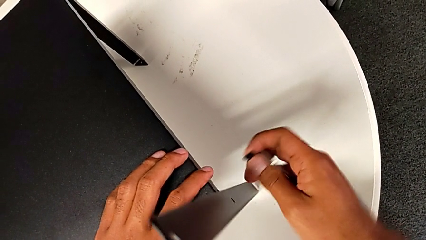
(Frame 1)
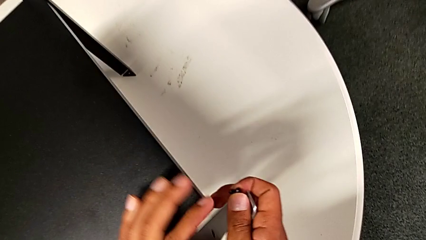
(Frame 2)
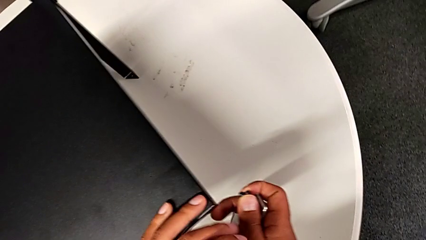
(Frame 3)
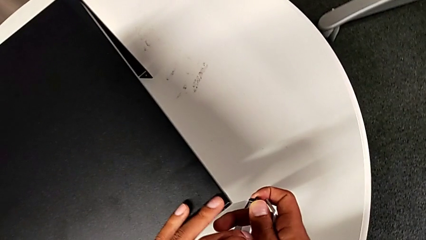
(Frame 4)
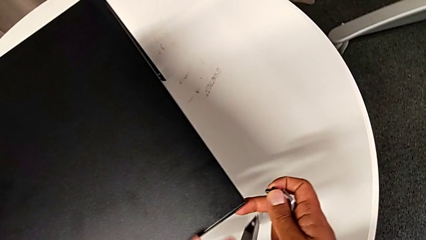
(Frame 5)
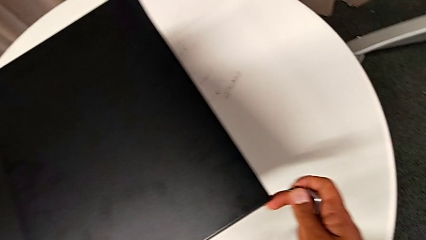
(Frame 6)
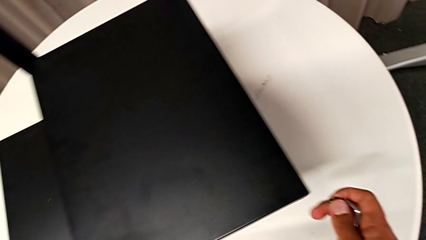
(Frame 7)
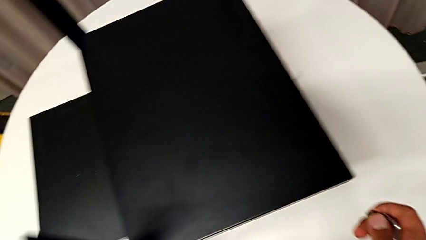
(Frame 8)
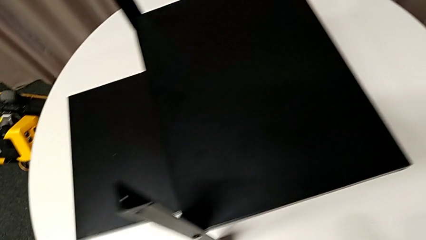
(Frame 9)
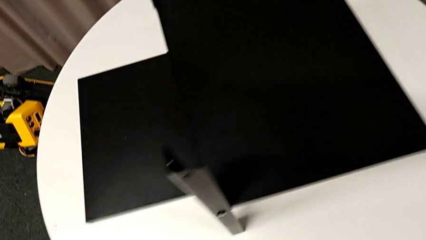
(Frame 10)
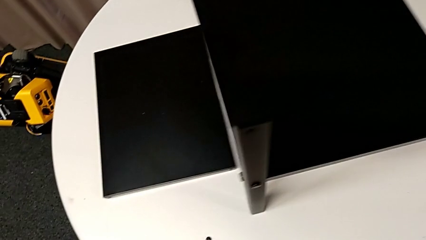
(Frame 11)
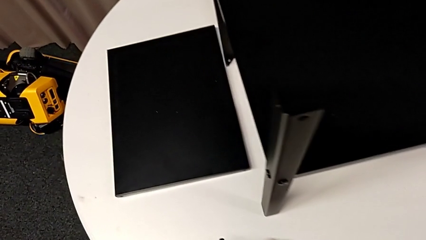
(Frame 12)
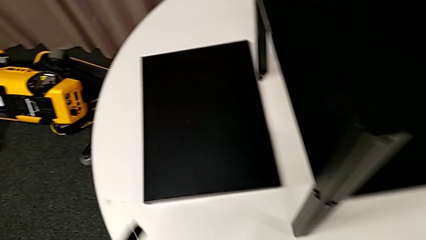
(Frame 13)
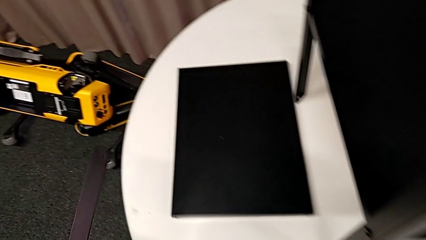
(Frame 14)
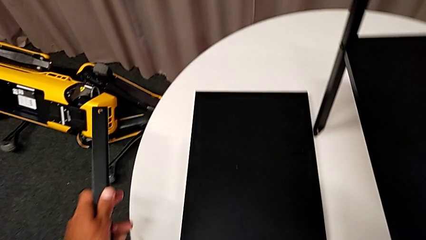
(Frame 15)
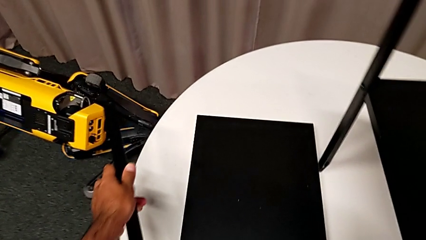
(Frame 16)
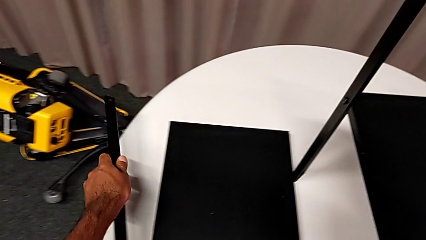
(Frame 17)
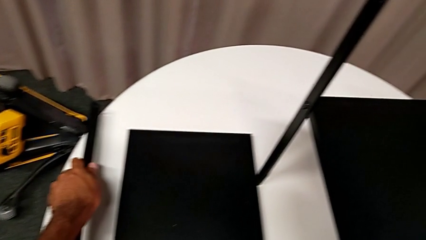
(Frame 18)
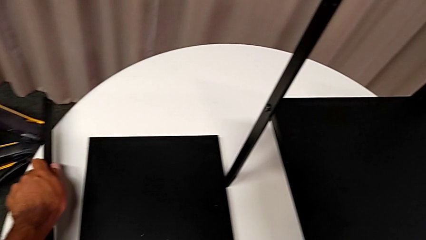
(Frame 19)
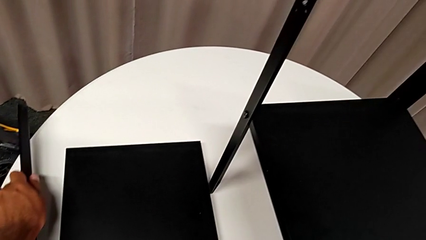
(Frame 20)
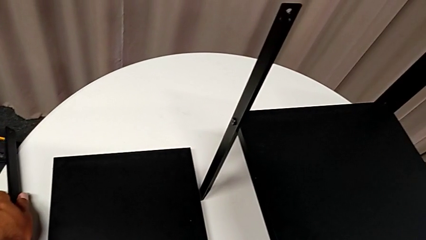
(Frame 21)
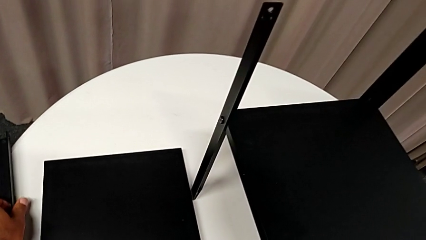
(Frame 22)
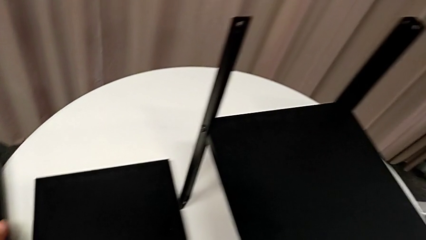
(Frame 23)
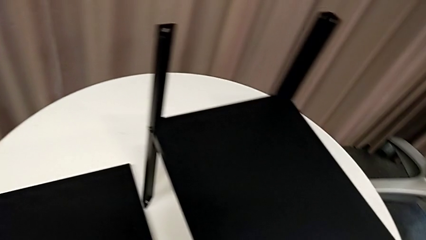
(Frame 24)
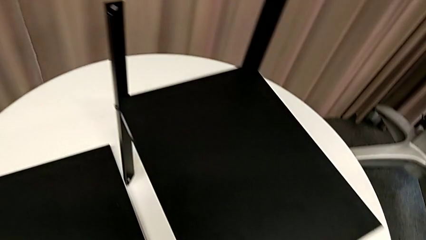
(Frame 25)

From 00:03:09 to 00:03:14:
The camera wearer is removing the first leg. They disassemble the leg and place it.

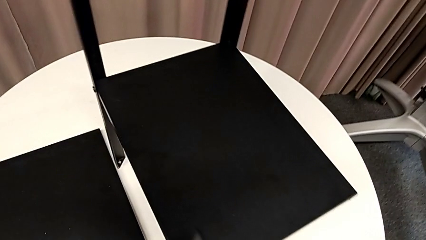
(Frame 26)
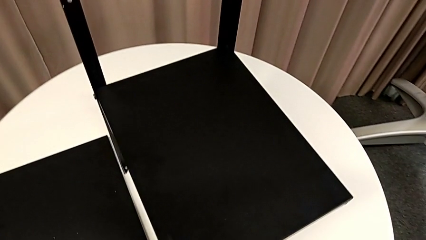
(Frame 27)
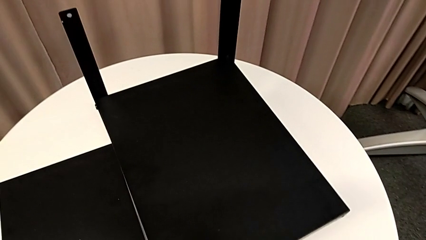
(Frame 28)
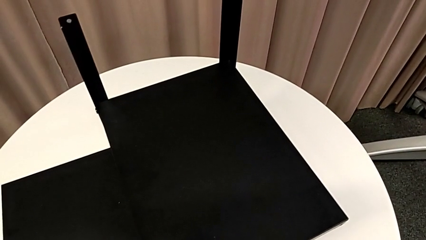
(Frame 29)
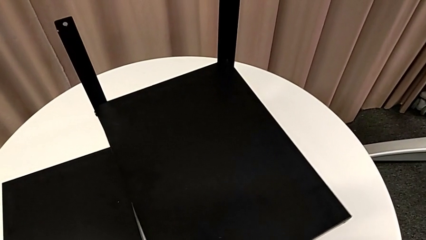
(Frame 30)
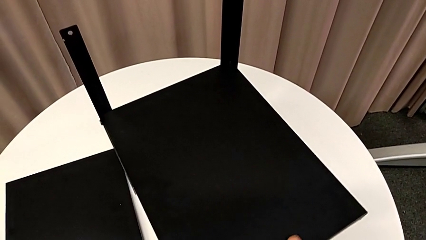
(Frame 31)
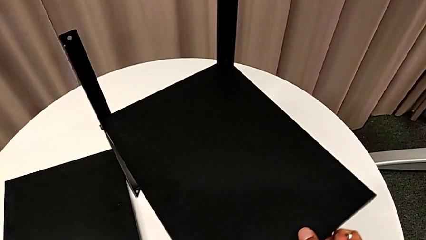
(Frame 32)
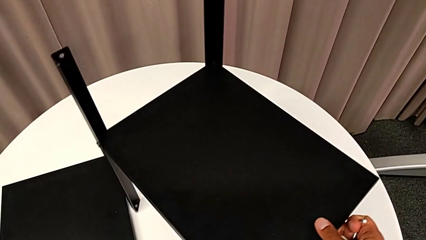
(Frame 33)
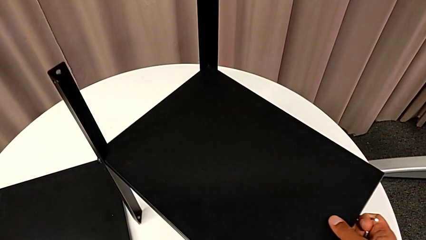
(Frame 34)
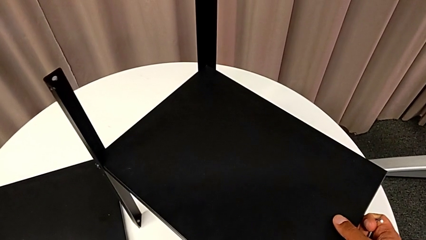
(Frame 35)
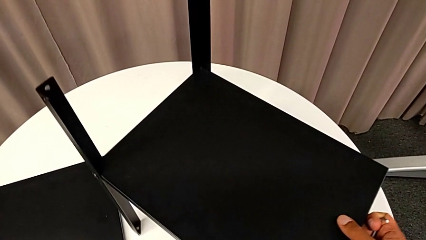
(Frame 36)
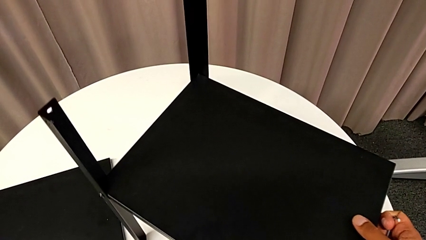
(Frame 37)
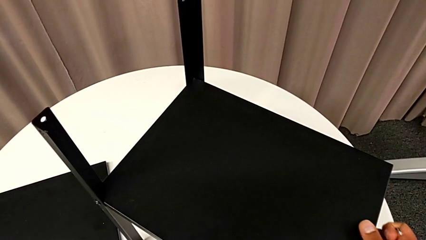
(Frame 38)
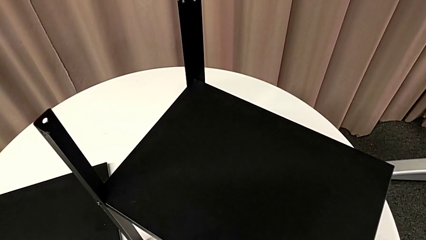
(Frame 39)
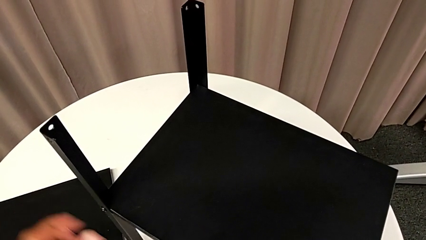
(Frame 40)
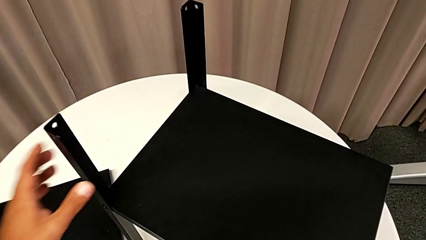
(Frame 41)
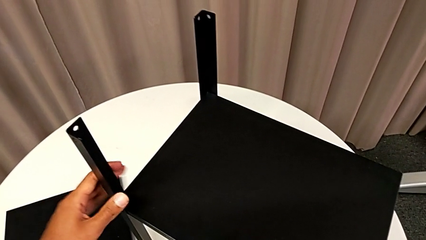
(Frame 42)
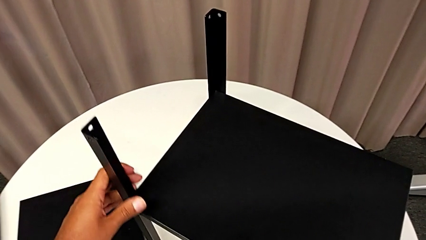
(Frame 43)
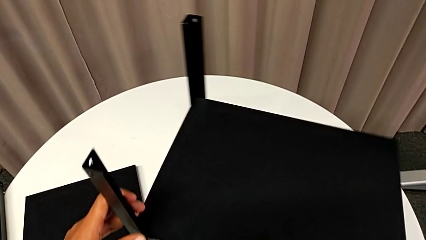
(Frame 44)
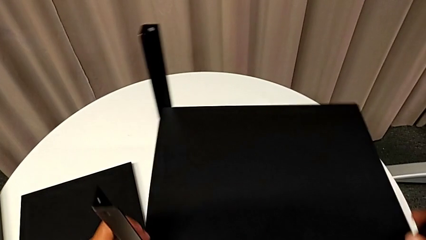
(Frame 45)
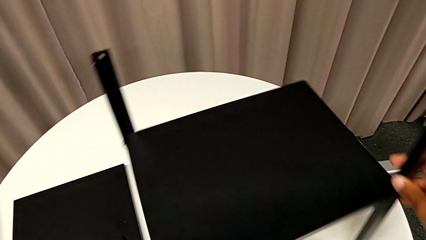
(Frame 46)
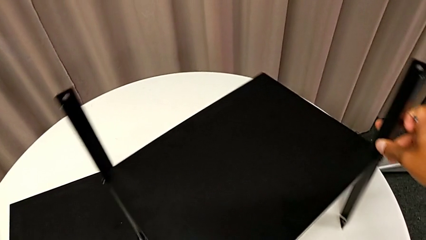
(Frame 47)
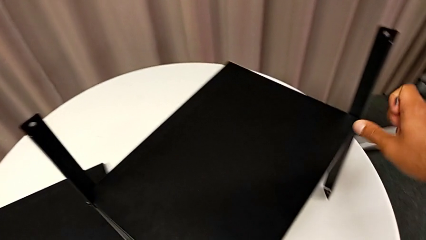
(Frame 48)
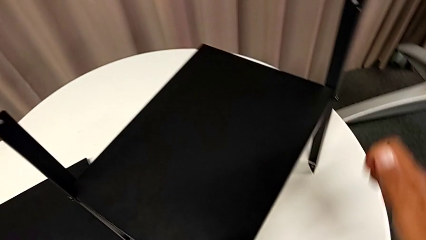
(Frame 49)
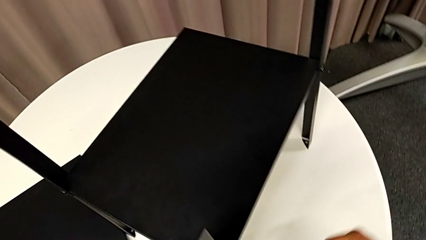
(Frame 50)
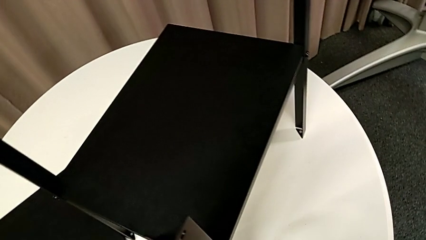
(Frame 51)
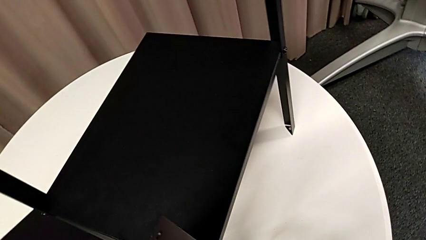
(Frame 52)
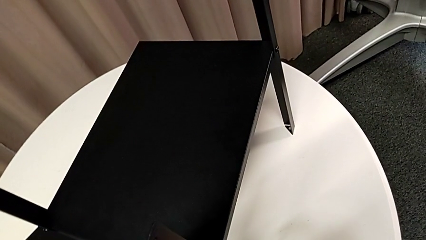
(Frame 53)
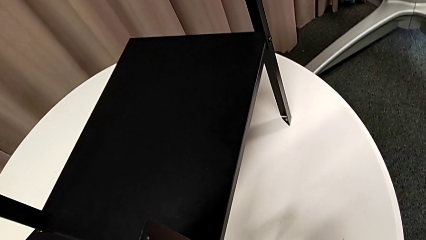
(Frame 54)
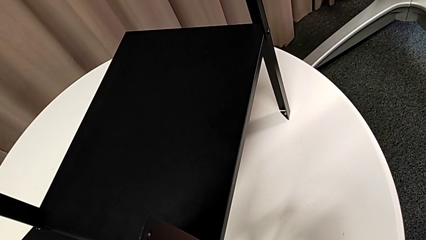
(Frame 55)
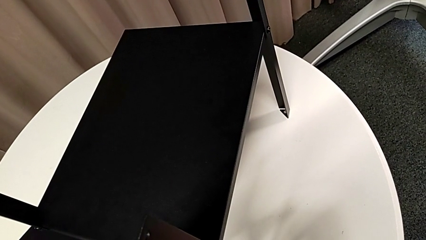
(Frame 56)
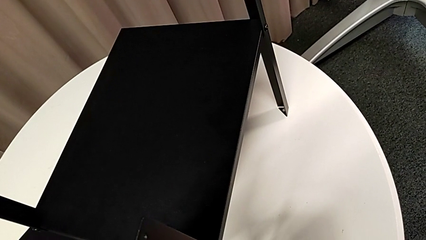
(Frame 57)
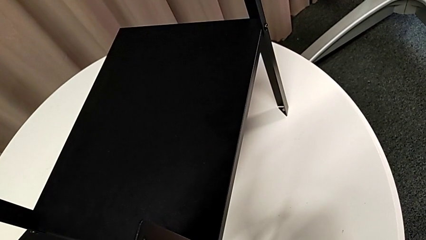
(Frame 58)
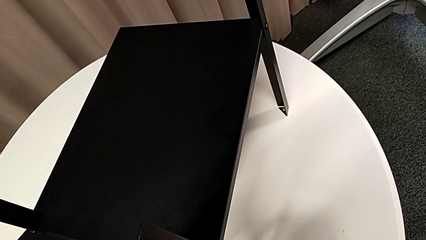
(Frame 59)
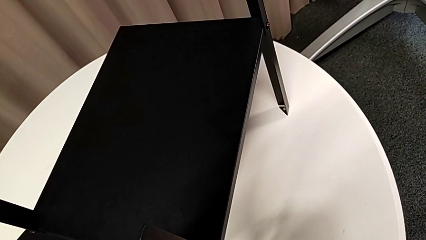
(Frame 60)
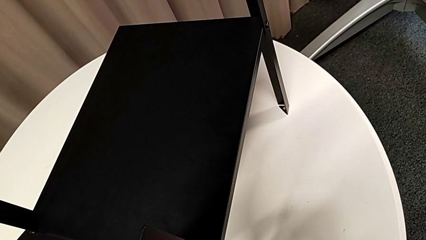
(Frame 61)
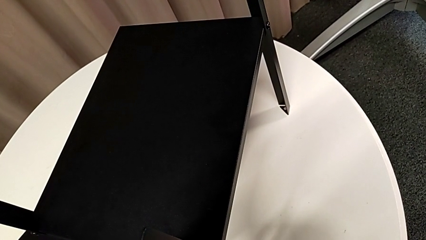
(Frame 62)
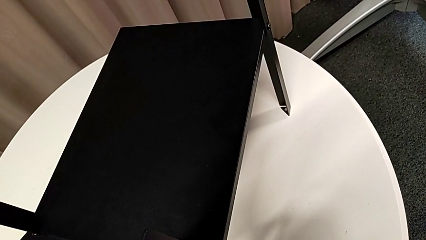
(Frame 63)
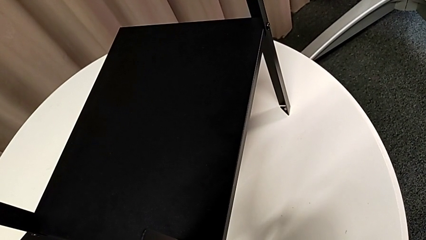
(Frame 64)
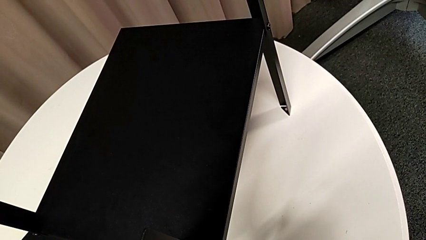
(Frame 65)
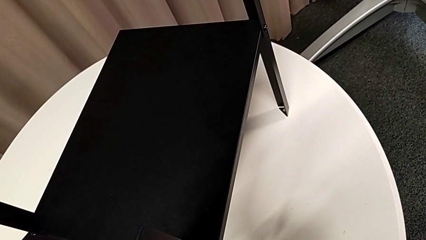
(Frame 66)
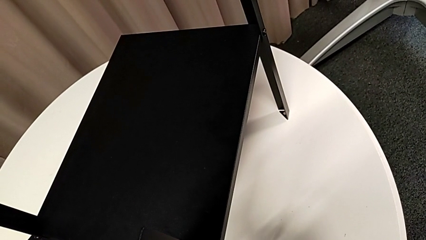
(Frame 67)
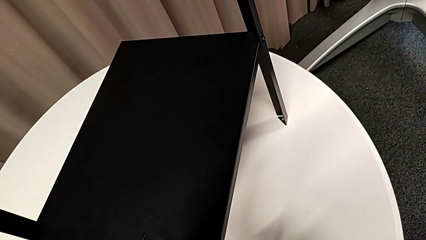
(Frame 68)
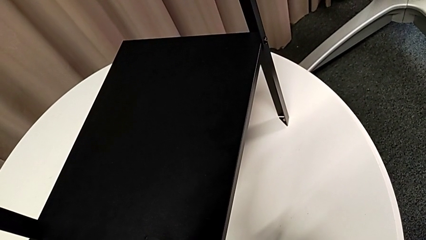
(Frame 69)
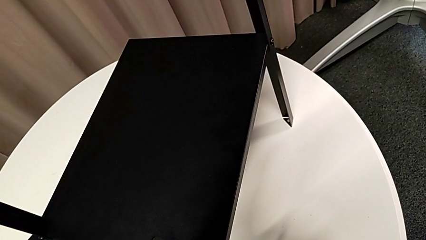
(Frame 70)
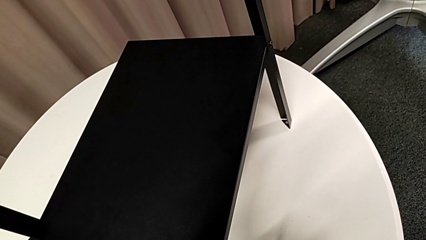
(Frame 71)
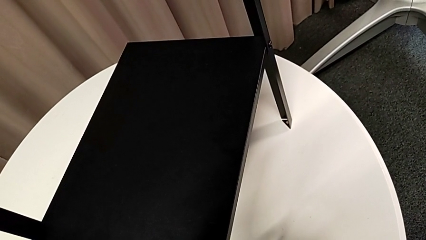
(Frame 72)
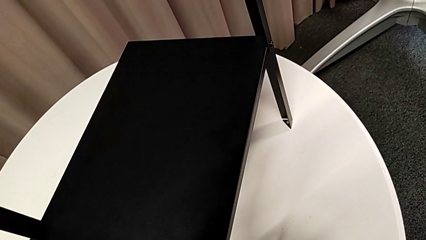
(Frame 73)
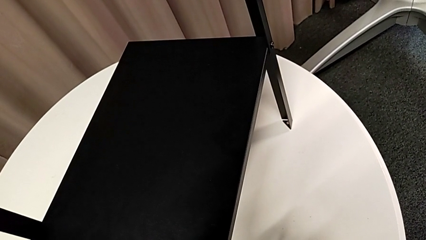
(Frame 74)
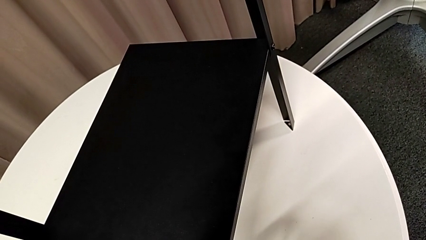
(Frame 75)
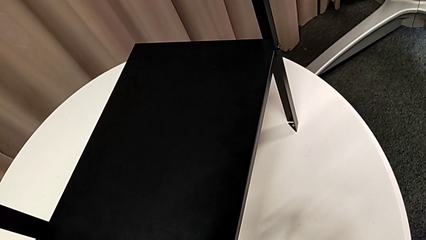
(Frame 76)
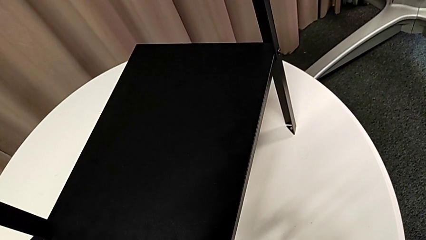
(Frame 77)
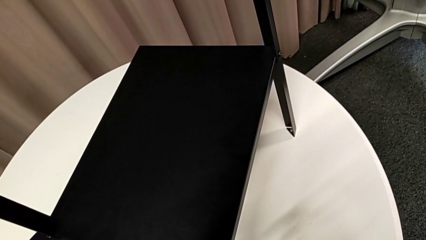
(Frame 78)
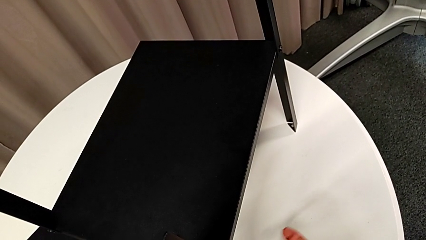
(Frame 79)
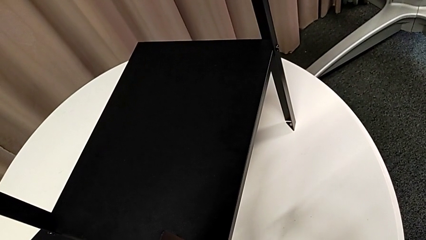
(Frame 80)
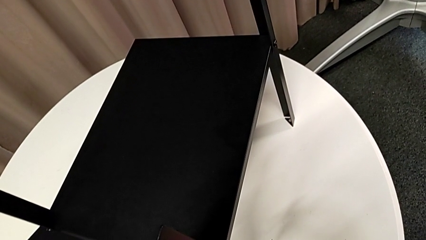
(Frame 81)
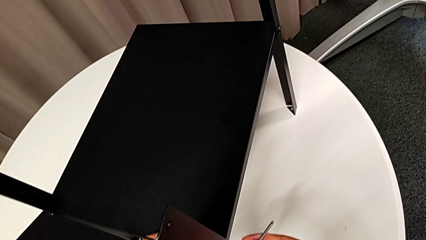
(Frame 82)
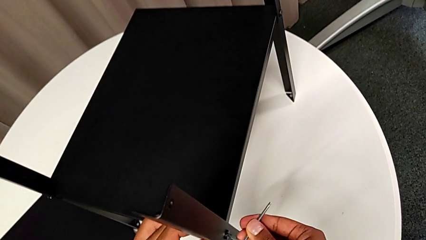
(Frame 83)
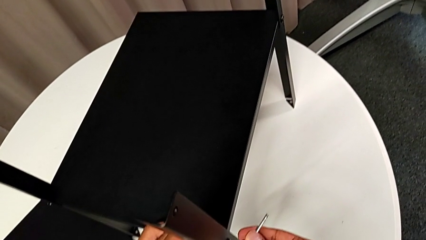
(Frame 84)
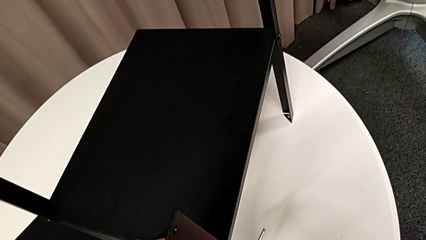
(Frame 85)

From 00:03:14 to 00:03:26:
The camera wearer is removing the second leg. They slide the nightstand, insert the Allen wrench and begin to unscrew the hex socket head.
